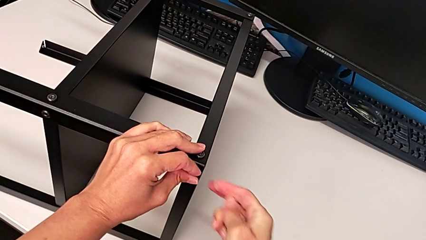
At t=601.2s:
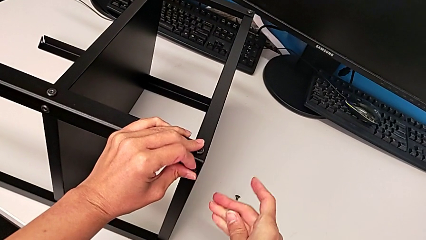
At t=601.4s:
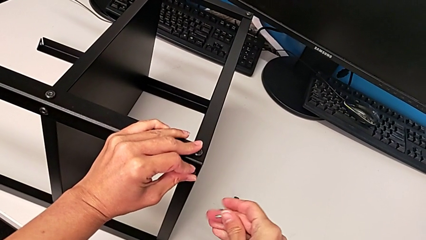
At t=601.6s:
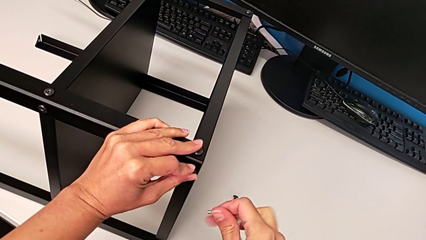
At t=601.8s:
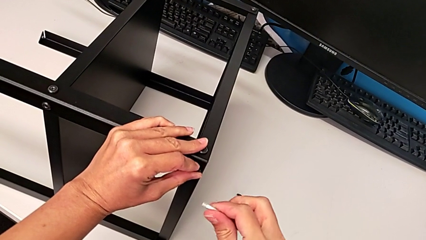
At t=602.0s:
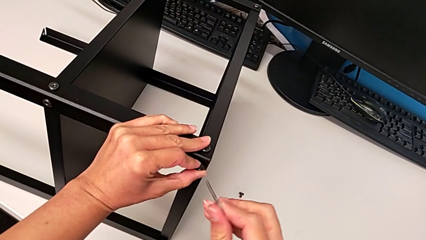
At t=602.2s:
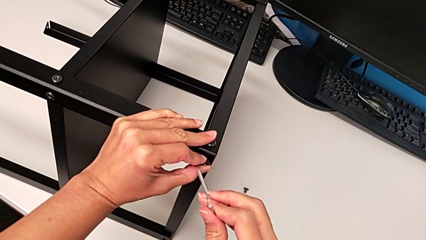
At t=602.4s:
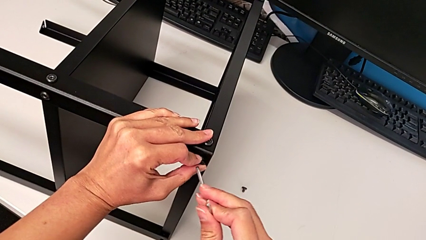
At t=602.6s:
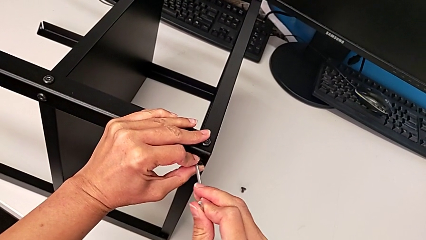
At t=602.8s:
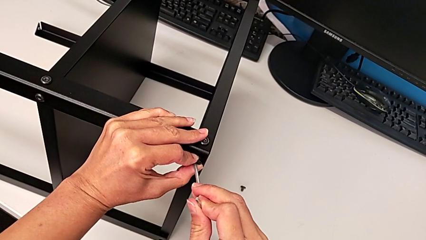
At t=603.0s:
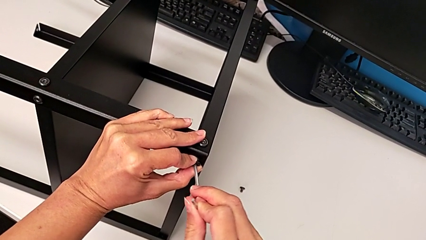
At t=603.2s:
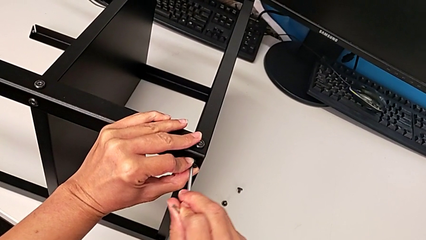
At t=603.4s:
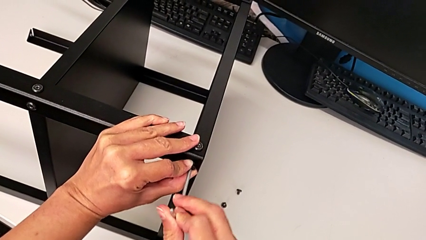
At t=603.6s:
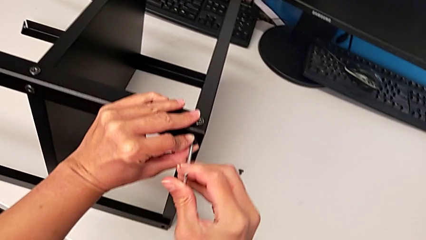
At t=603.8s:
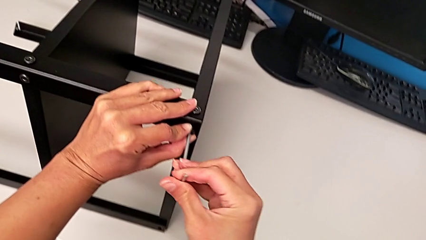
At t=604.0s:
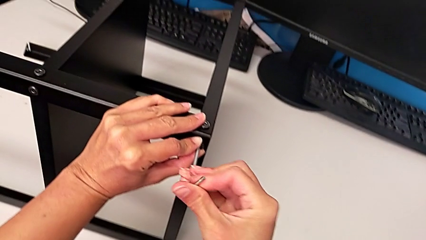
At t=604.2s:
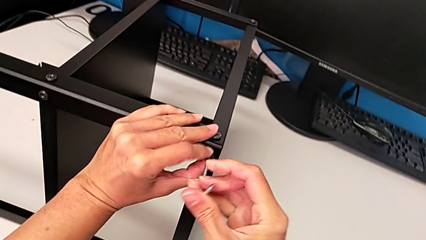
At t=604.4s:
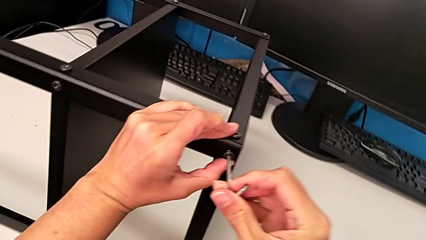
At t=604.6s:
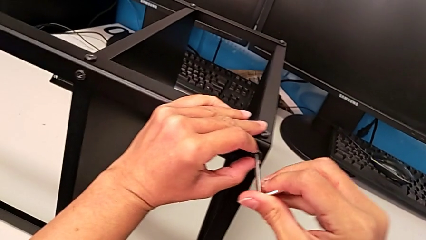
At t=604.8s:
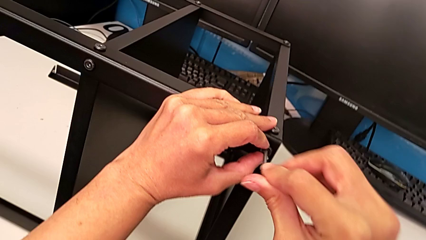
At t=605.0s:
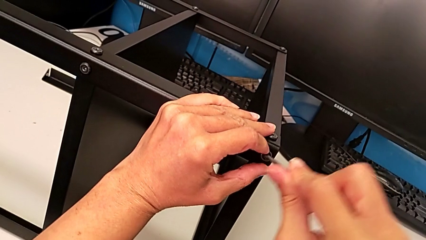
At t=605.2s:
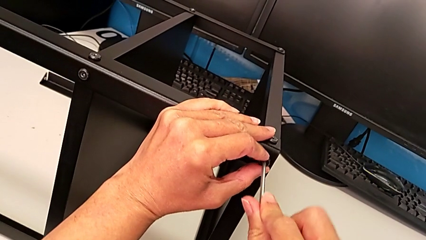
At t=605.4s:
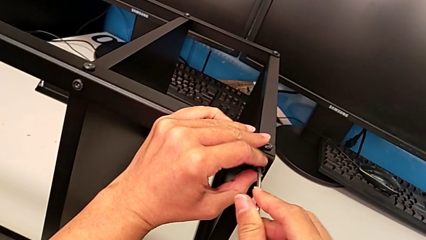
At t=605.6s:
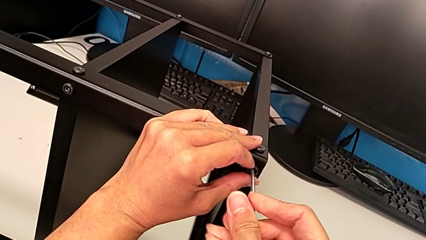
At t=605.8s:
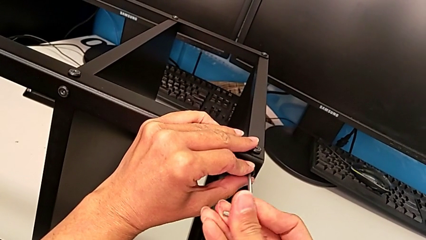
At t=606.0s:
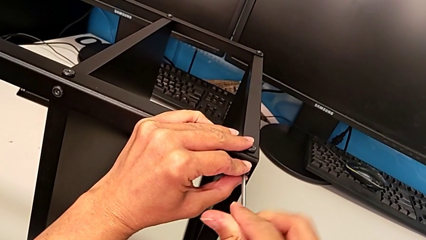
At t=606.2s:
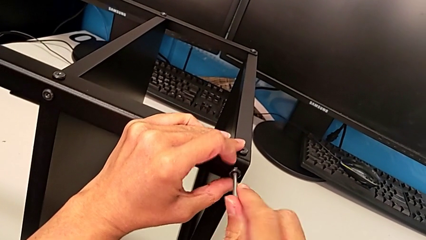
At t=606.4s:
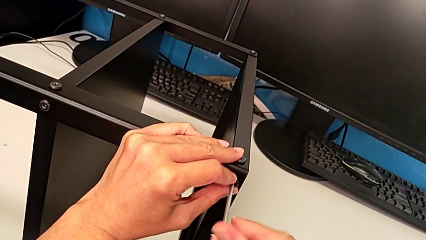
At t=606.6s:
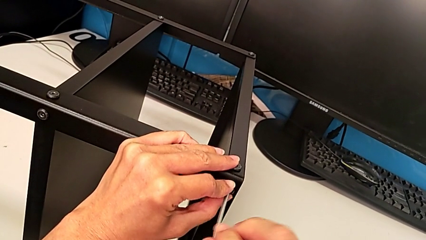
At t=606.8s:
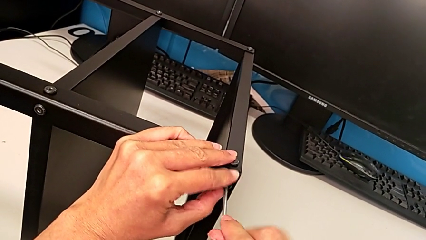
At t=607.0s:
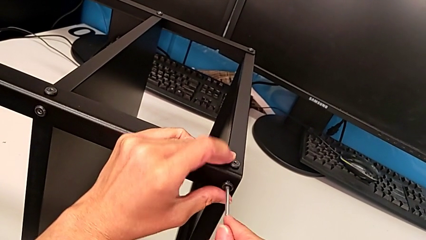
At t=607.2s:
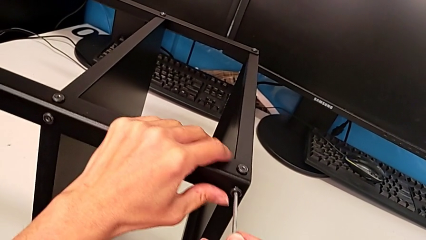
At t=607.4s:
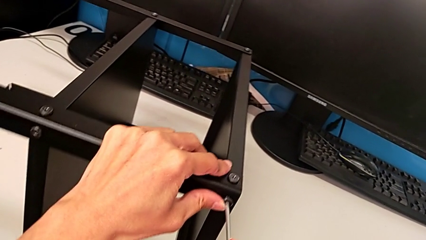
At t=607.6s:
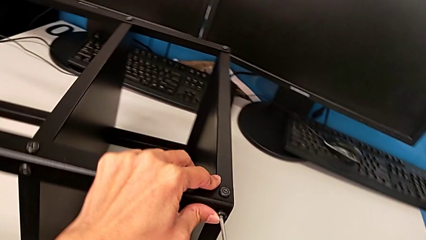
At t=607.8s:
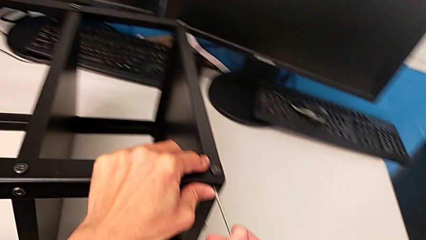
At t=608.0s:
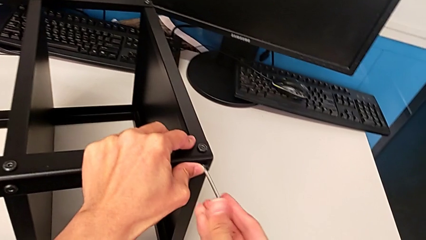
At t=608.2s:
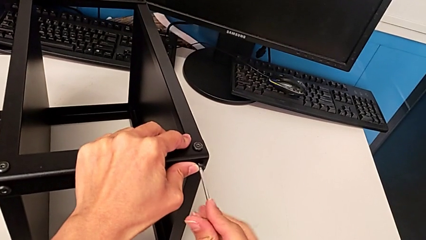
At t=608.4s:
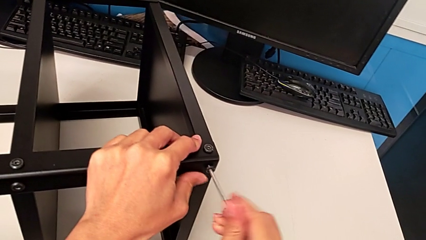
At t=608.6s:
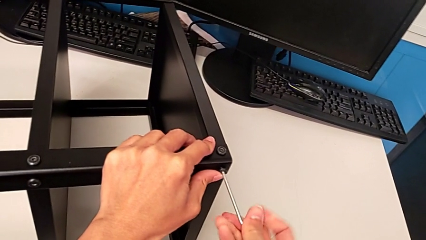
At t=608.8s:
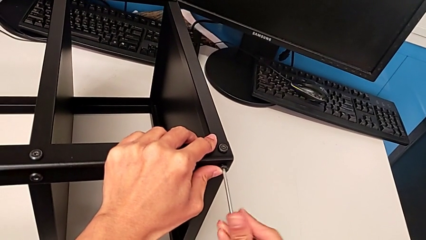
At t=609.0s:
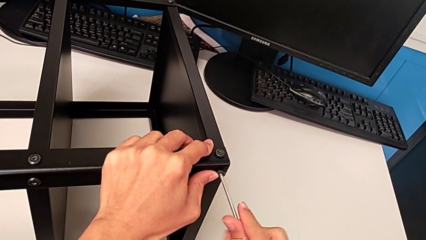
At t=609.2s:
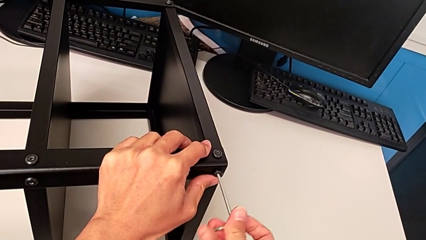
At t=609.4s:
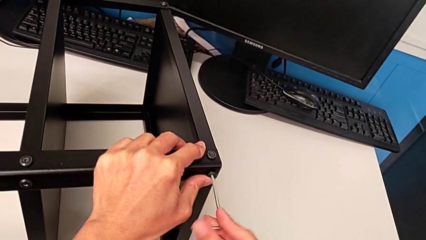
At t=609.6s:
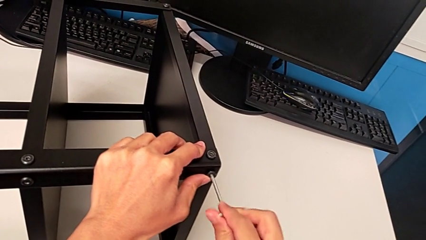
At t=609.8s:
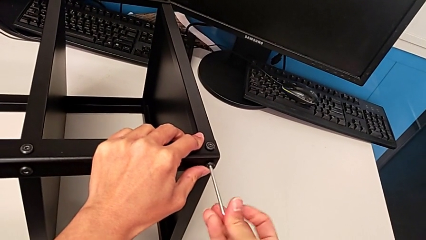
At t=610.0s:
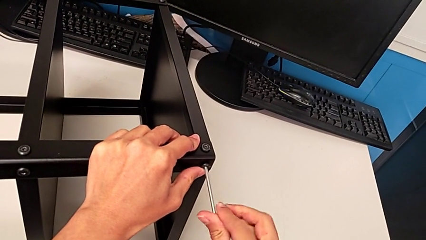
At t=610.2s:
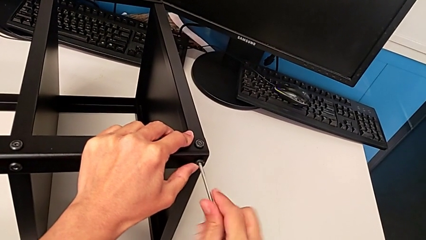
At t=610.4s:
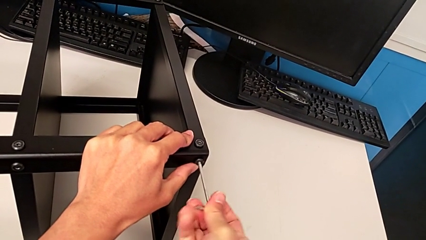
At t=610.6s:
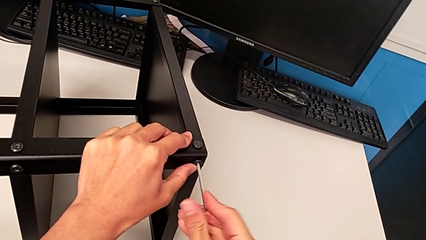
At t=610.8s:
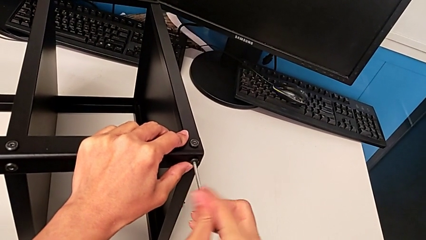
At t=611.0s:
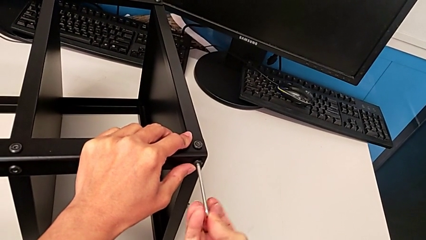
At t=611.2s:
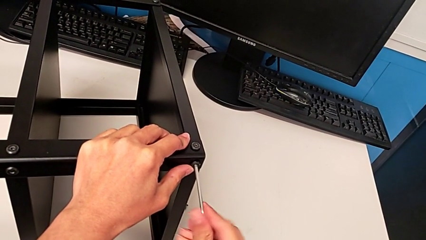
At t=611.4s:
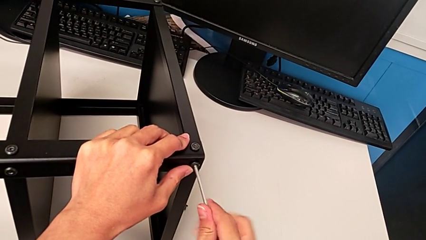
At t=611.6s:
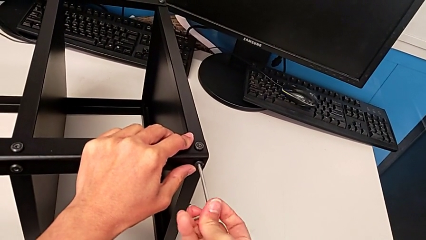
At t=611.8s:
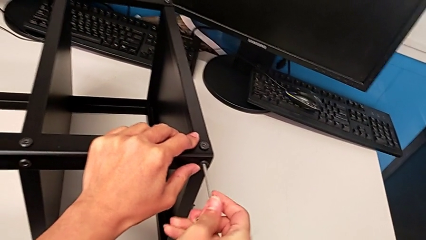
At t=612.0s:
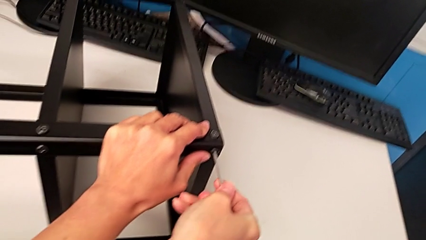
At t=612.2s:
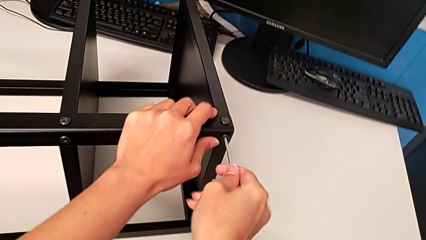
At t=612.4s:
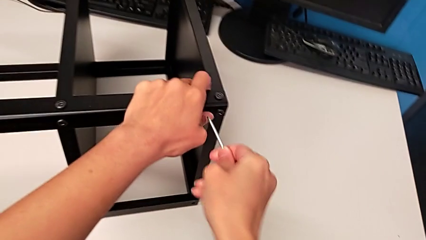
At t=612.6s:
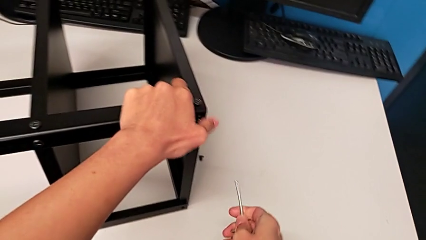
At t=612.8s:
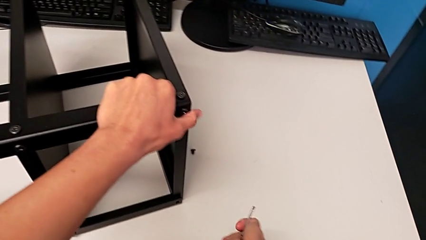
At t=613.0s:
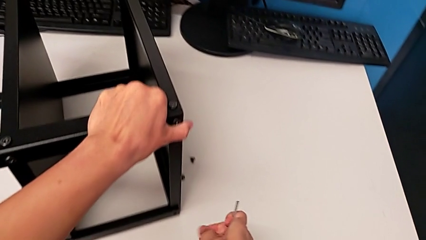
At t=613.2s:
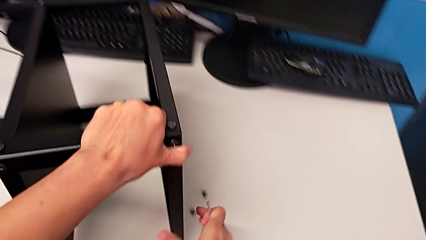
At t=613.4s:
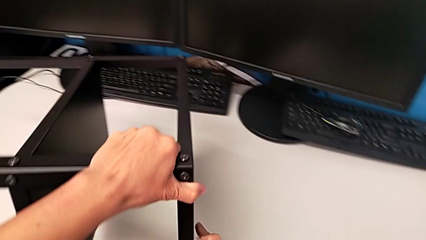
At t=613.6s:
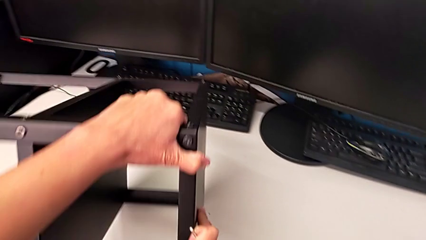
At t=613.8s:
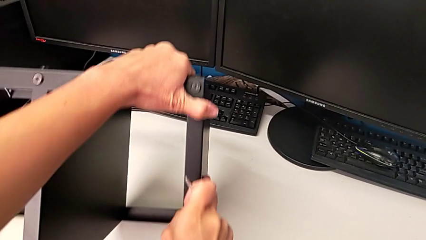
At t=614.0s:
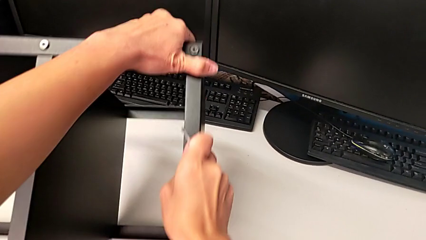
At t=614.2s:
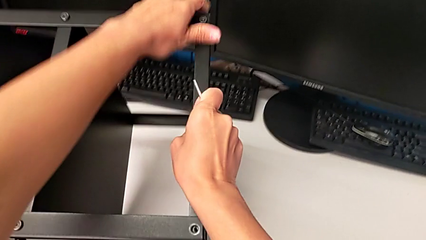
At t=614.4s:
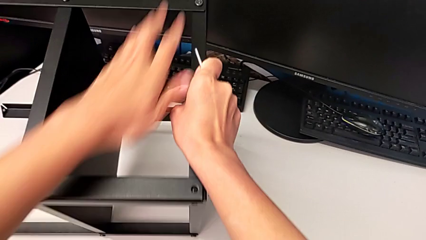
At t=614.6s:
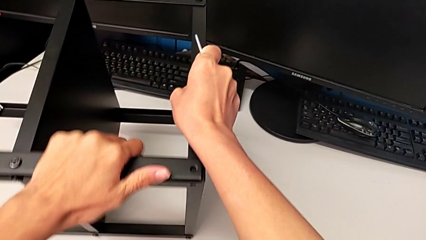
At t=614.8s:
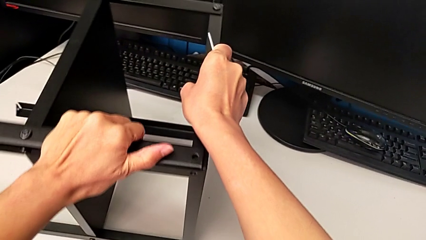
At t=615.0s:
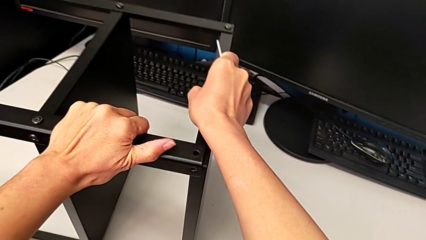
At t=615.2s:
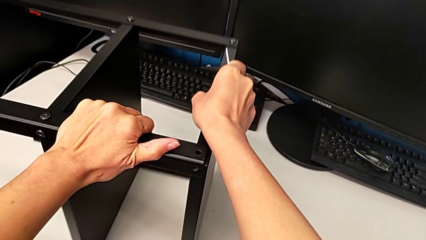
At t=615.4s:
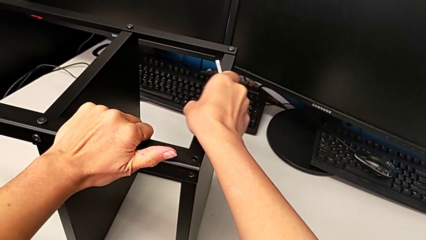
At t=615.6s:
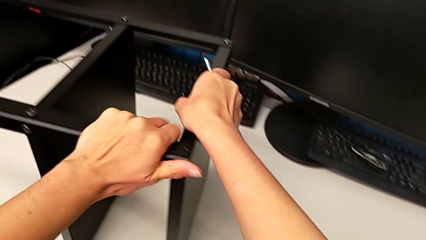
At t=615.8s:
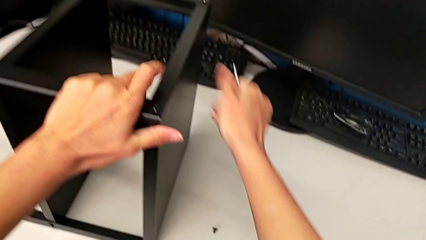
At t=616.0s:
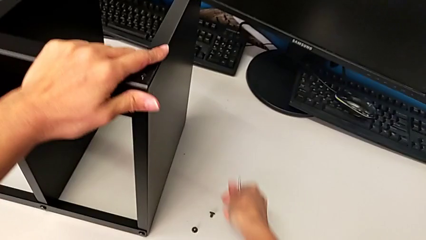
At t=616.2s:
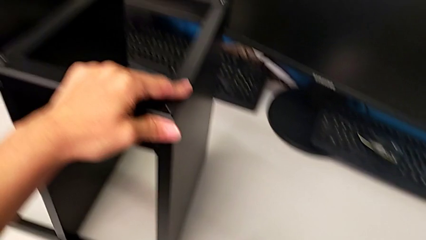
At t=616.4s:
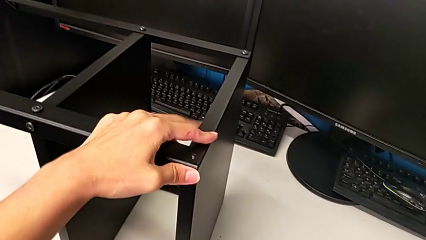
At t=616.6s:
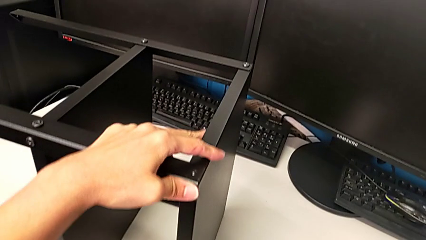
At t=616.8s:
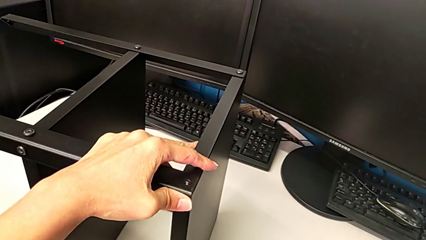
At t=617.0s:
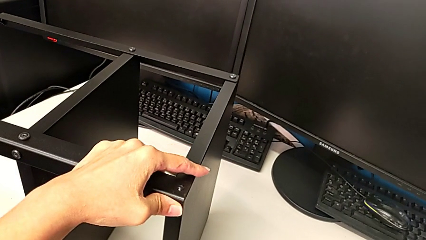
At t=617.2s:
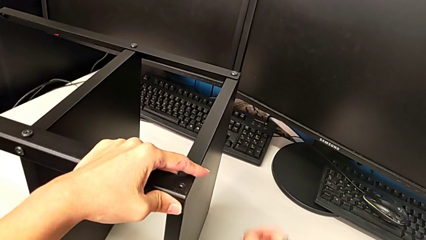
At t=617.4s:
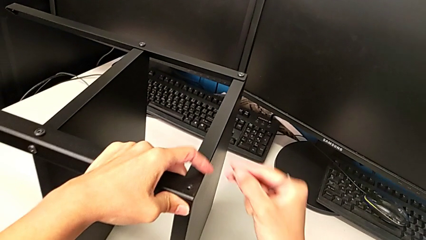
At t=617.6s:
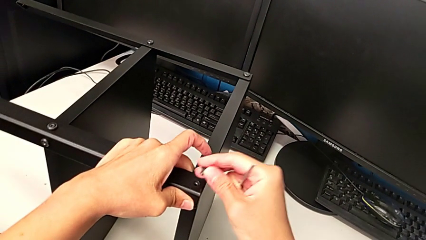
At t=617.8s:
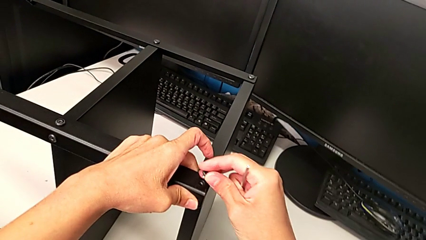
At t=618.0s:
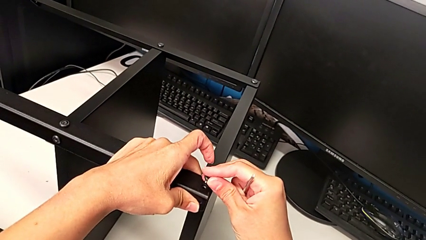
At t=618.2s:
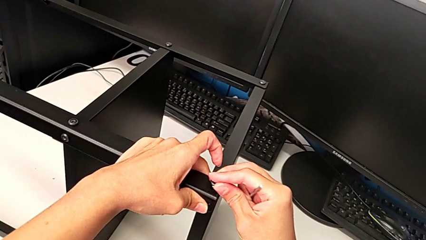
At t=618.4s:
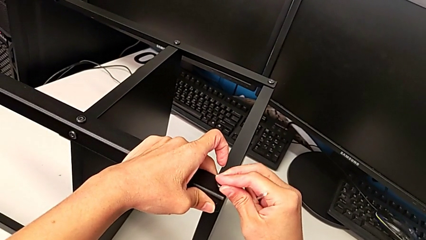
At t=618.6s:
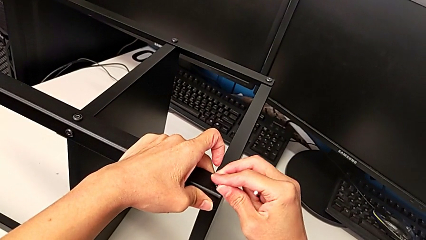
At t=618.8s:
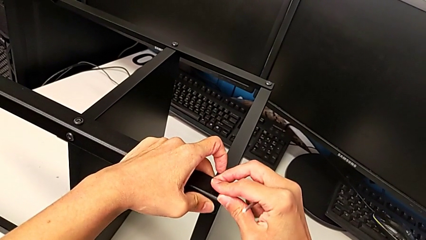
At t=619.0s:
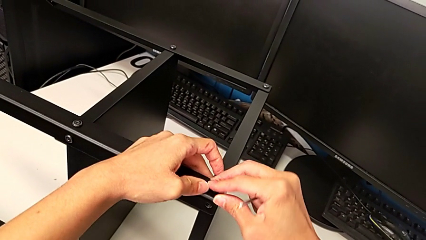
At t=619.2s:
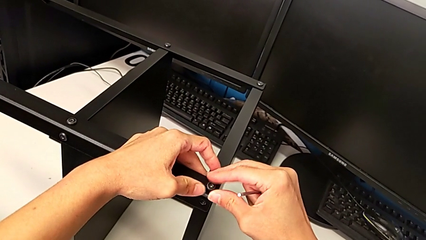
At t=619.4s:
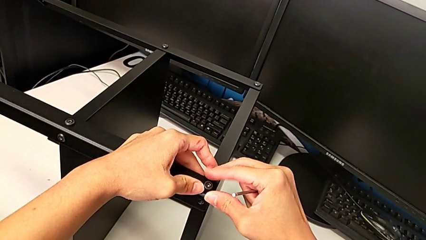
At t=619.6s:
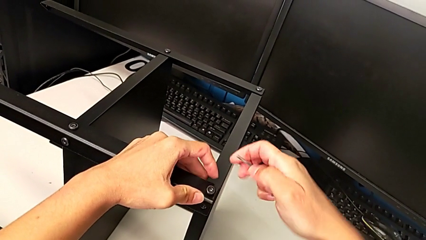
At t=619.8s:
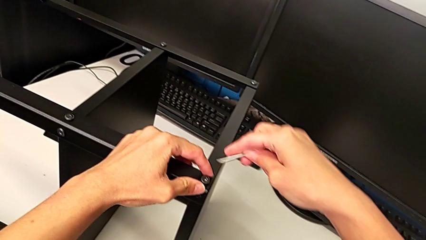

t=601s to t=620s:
The camera wearer is screwing the second leg. They insert the Allen wrench, screw the sixth hex socket head, withdraw the Allen wrench, rotate the nightstand, grab the hex socket head and insert it.
